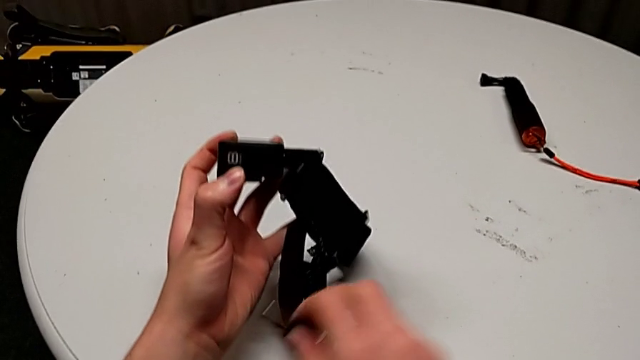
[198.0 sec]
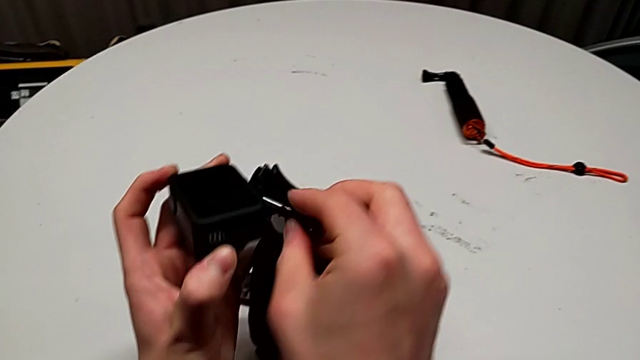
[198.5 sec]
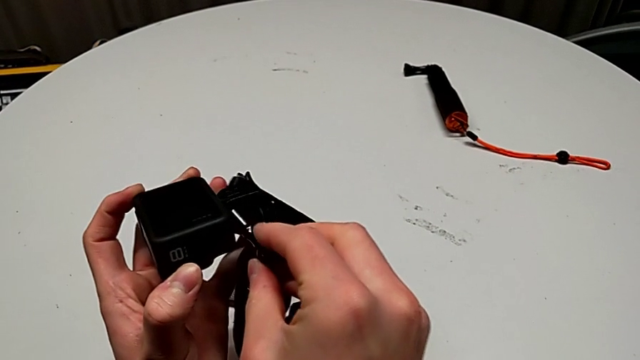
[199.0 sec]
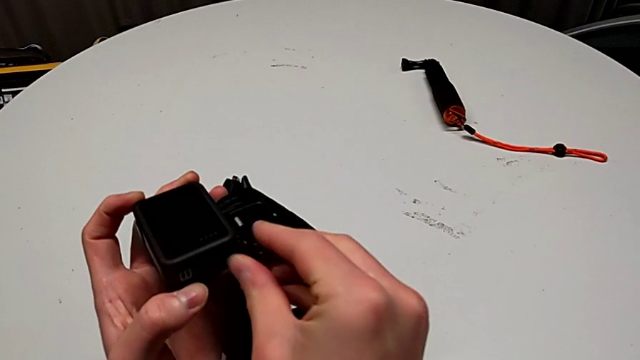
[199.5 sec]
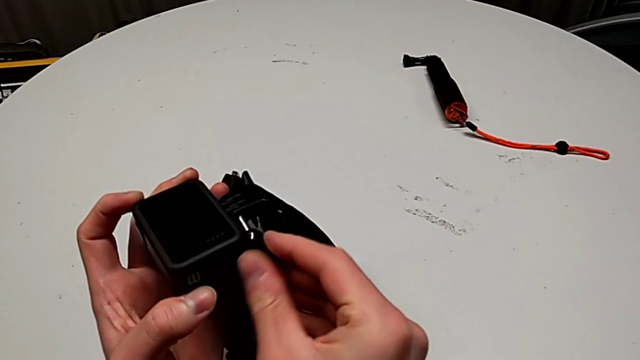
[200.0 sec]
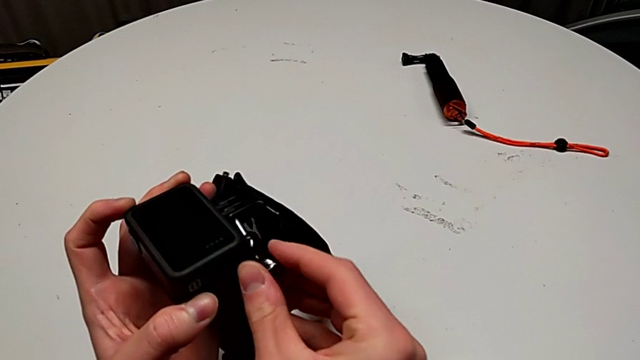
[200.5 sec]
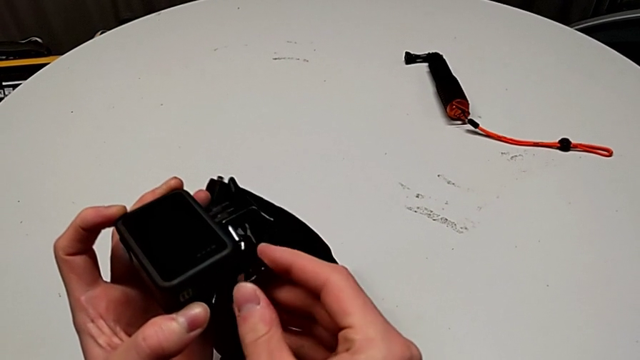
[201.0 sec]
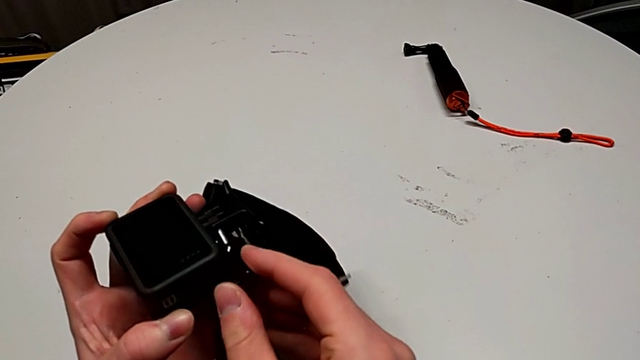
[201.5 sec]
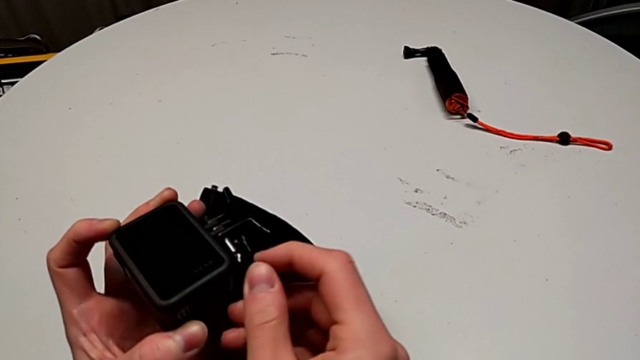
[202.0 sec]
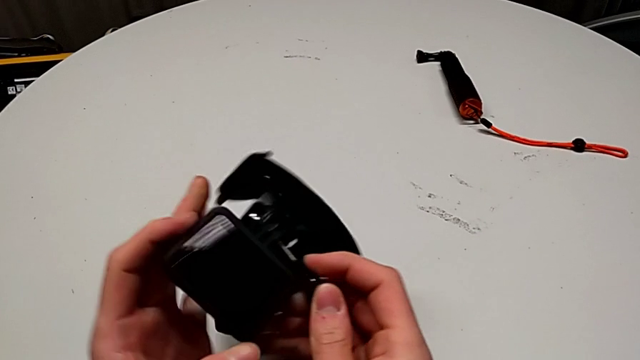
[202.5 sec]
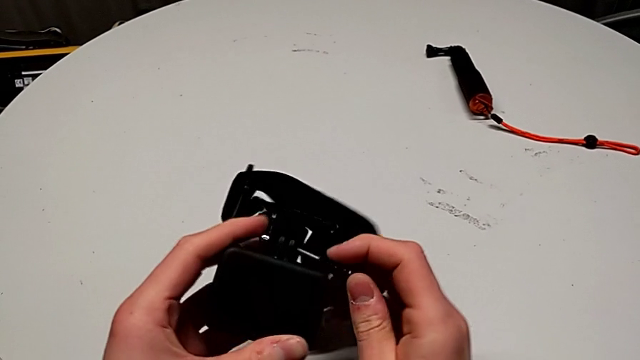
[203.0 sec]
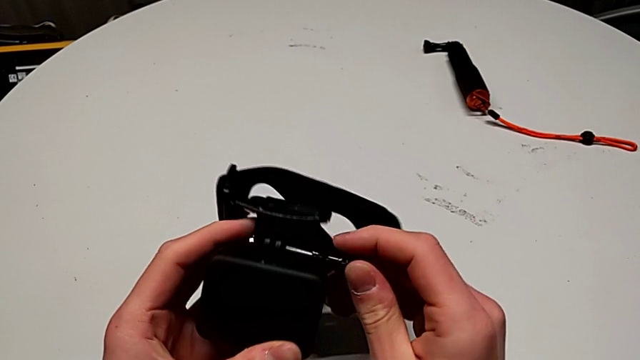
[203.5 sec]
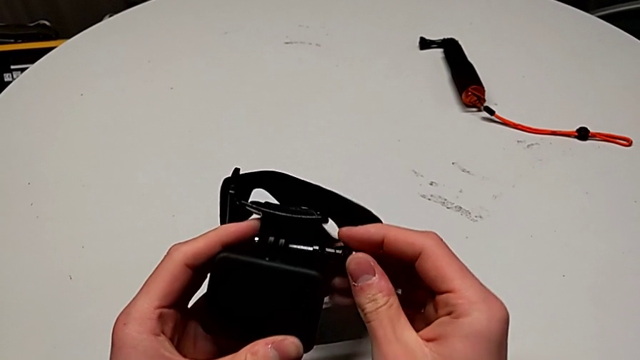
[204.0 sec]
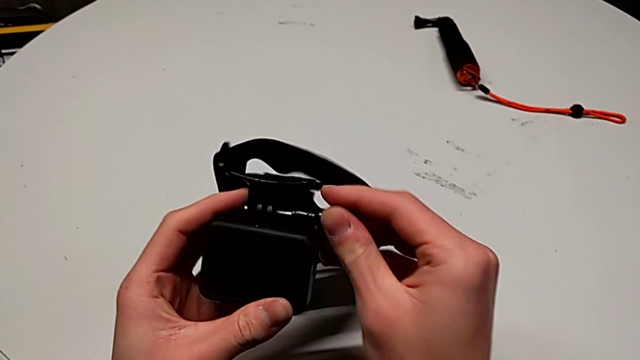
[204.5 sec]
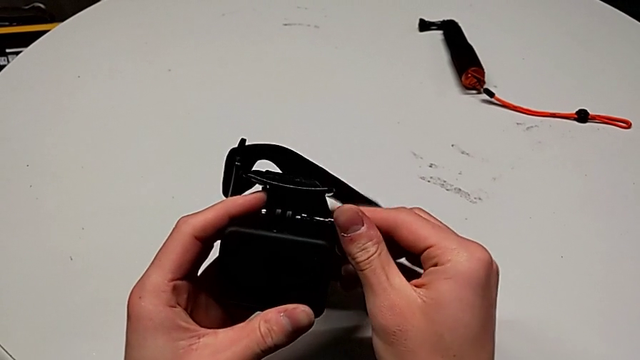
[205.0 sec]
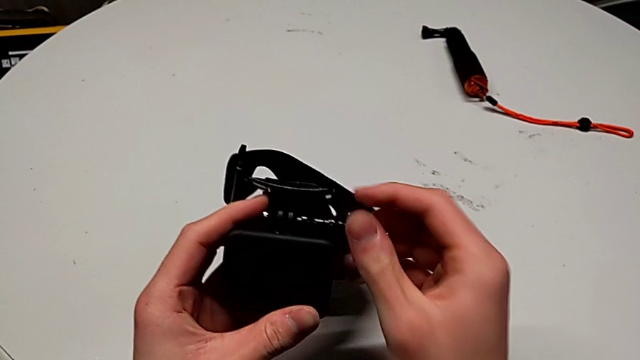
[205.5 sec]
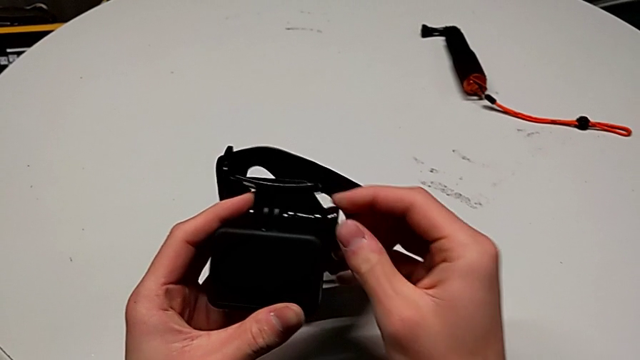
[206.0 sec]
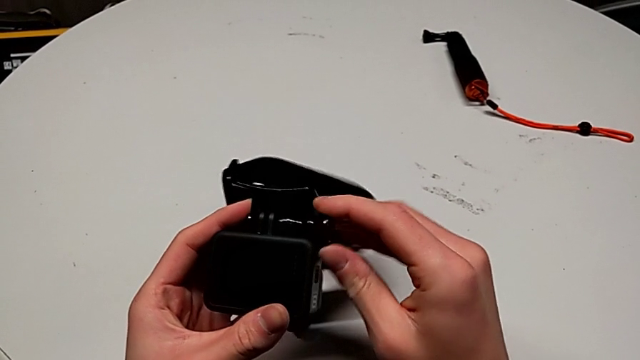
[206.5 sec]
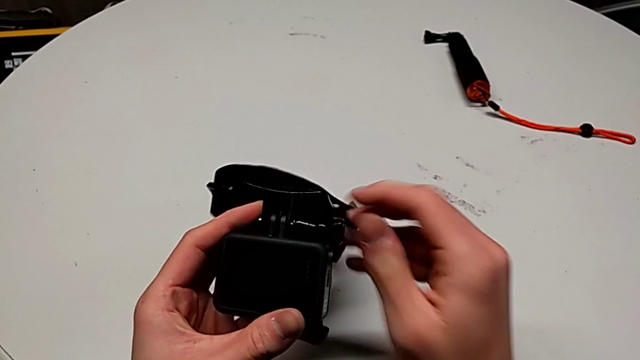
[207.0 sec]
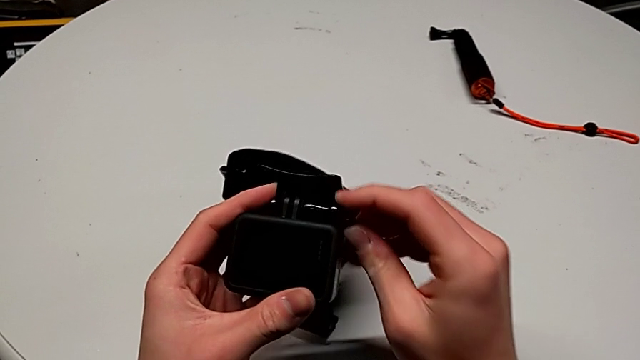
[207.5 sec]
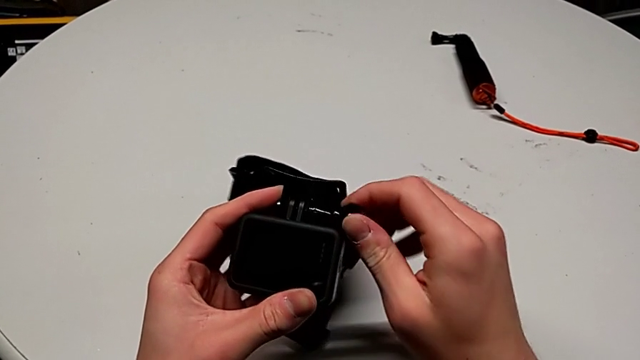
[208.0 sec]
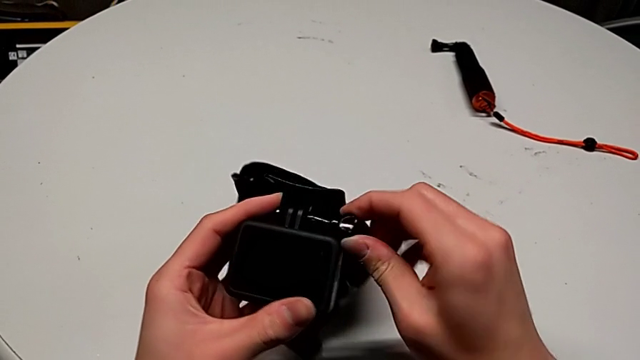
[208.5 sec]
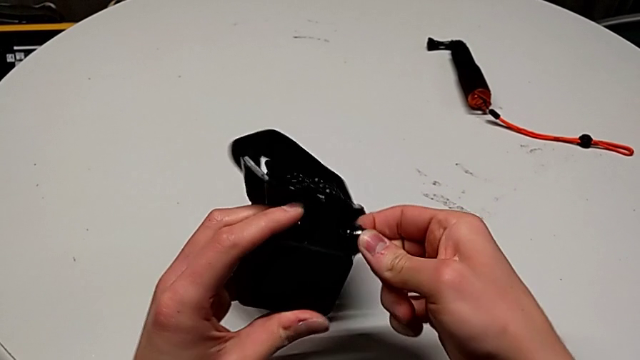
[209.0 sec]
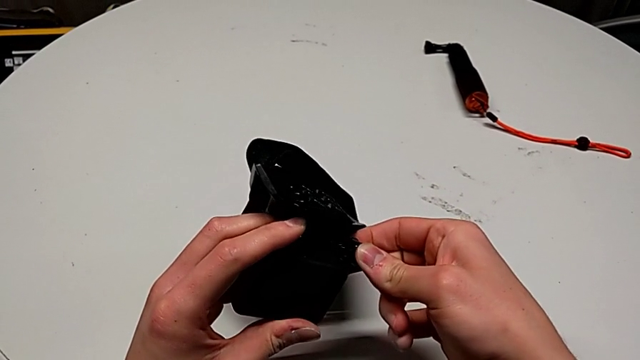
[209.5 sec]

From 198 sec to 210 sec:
The camera wearer is assembling the strap into the GoPro. They insert the screw and screw it.

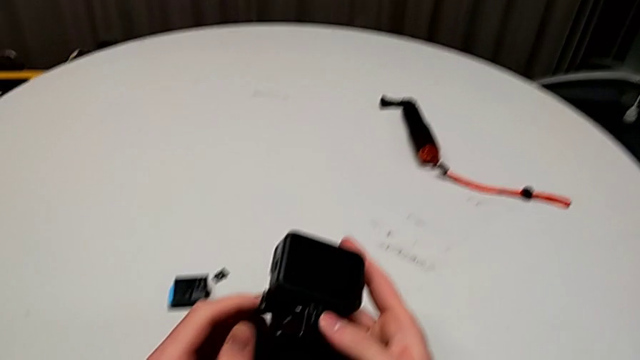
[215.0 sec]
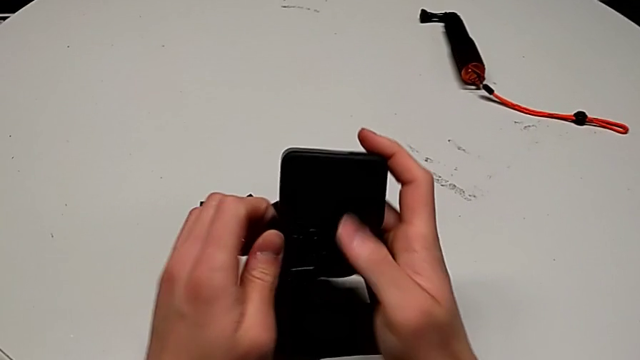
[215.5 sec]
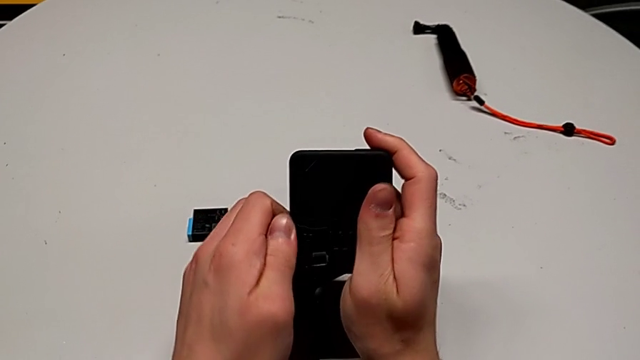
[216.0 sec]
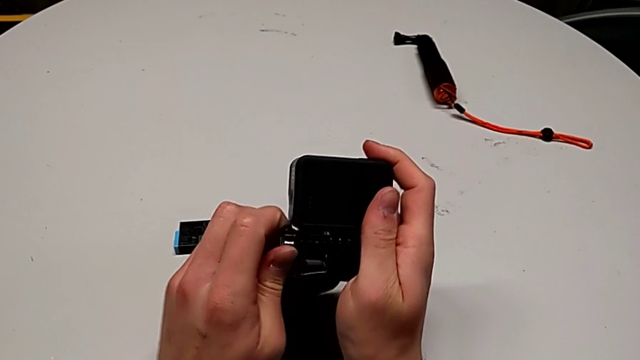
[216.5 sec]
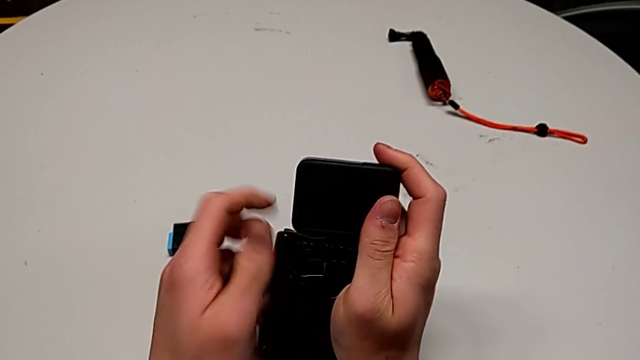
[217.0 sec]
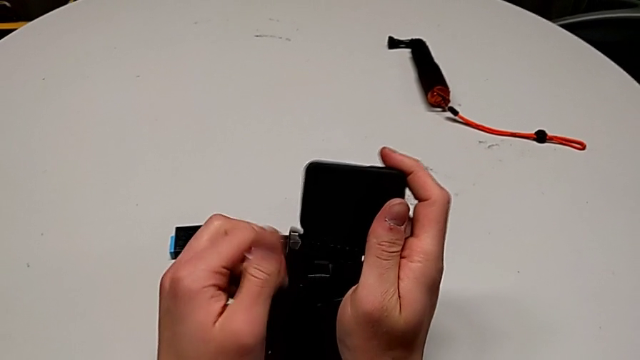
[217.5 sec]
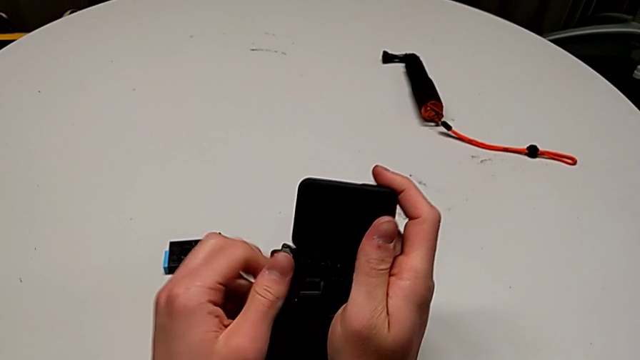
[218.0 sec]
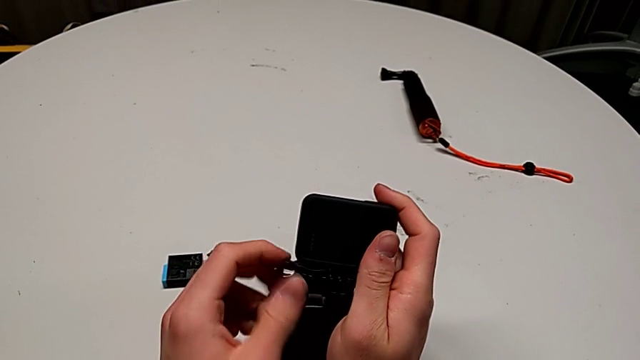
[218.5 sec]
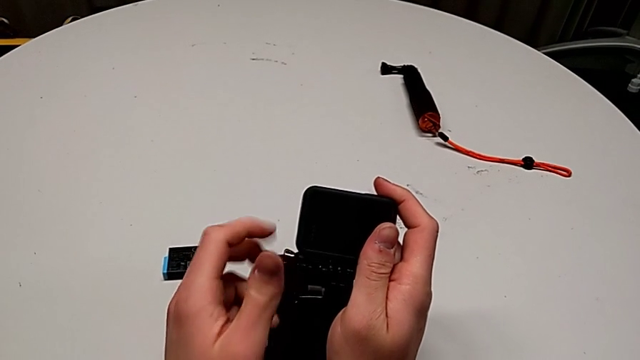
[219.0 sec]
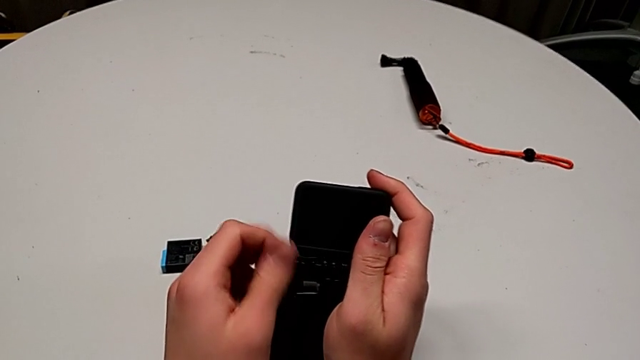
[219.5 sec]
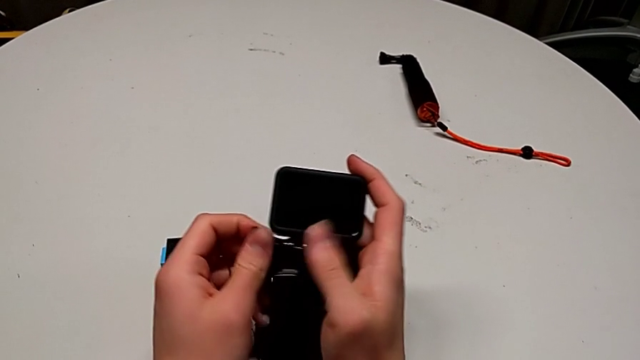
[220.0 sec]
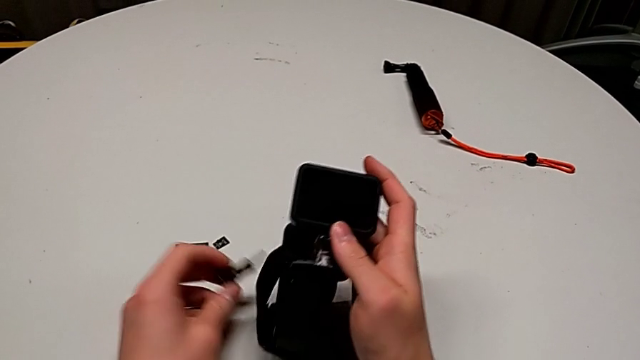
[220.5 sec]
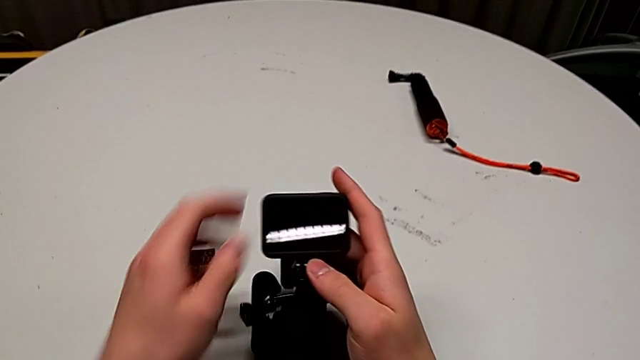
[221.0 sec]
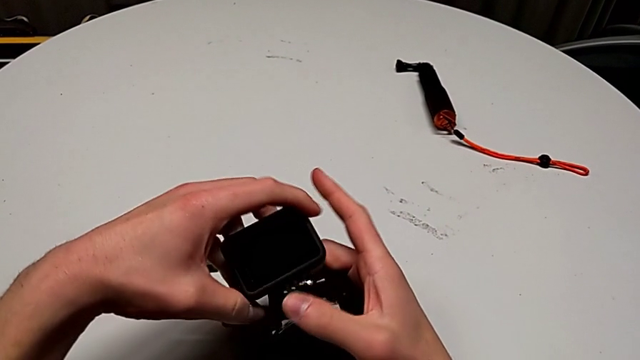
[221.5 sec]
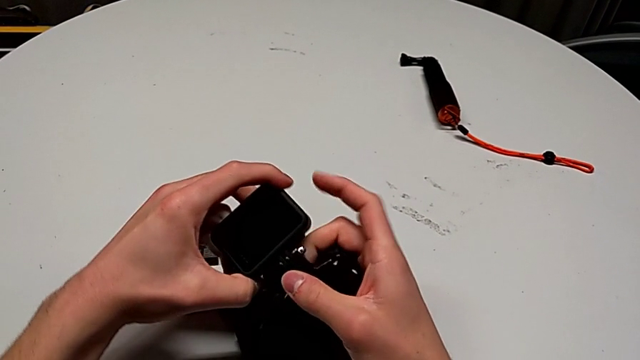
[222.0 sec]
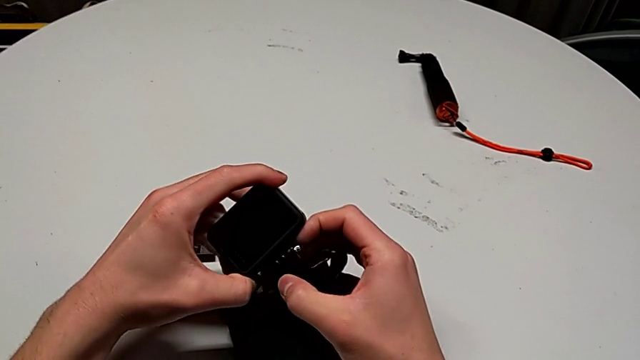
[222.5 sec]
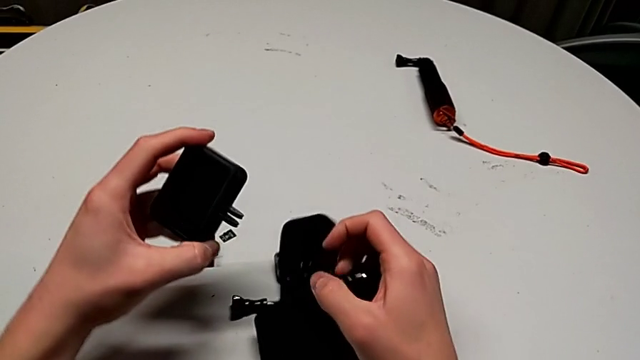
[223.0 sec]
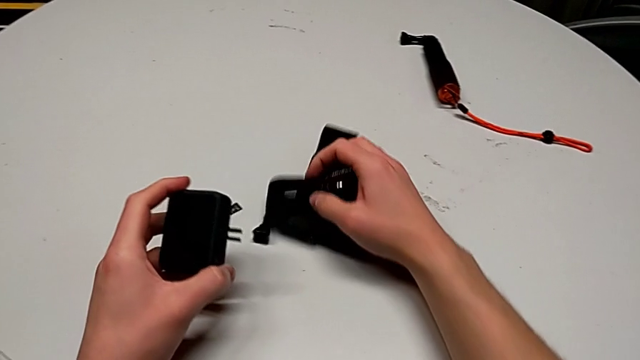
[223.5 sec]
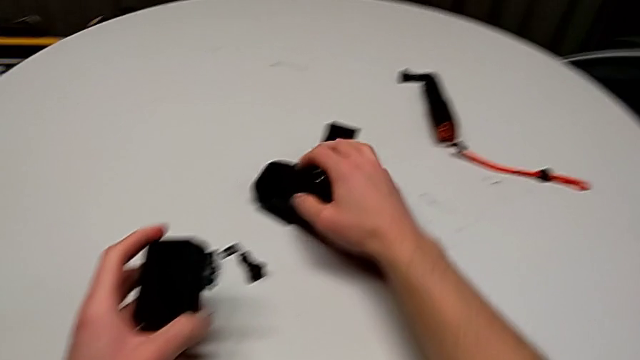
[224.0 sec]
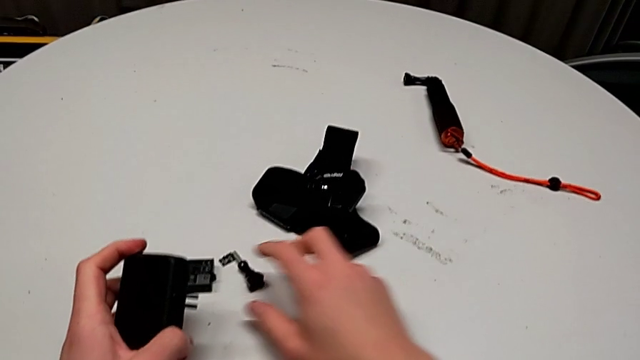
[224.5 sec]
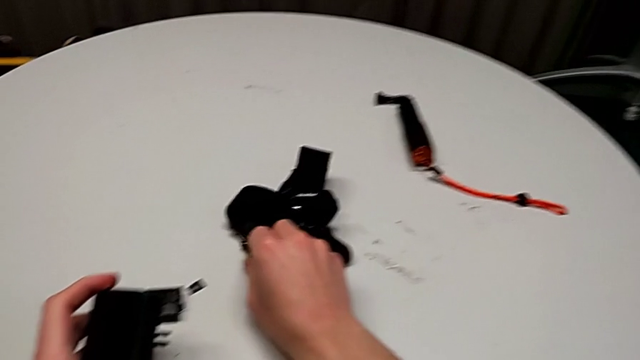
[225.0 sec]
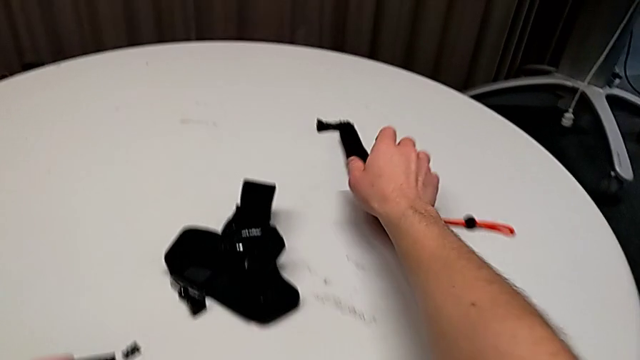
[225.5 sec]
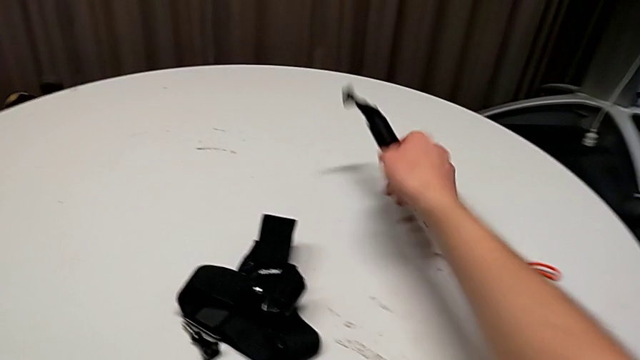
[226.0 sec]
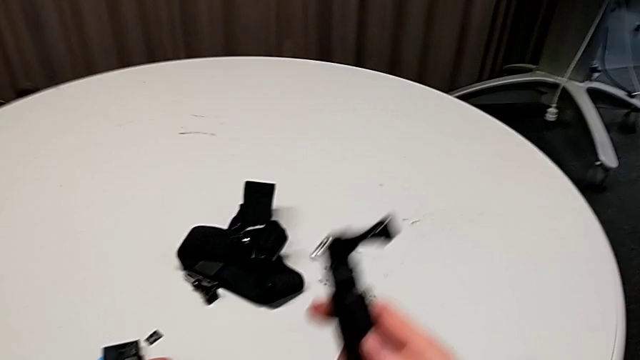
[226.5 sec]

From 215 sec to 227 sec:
The camera wearer is exchanging the strap for a handheld grip. They unscrew the screw, withdraw it, disassemble the GoPro, drop the strap and grab the handheld grip.
